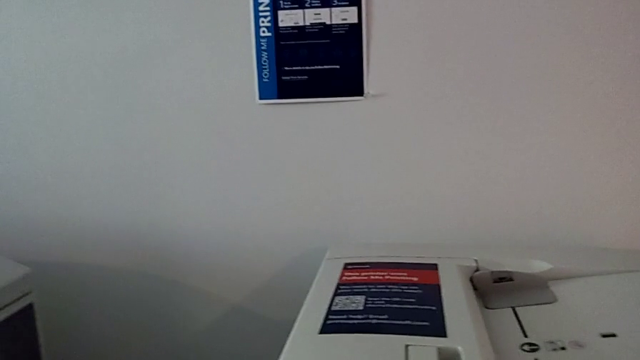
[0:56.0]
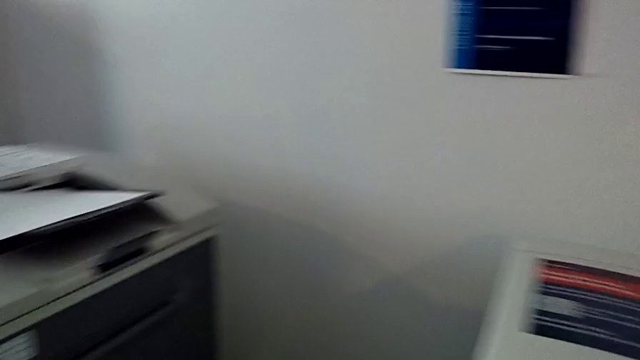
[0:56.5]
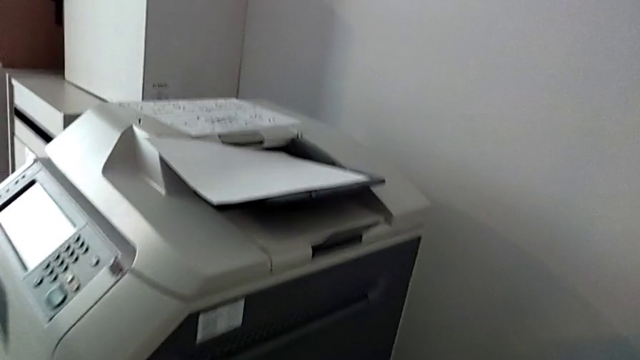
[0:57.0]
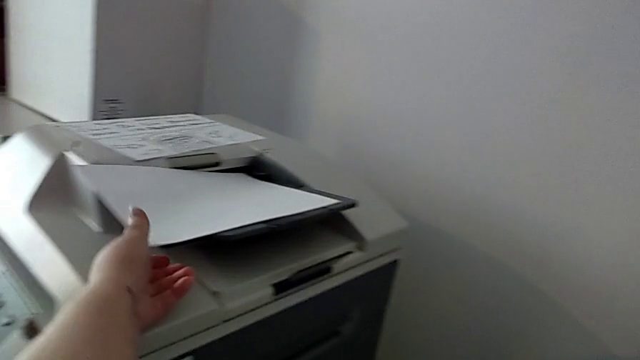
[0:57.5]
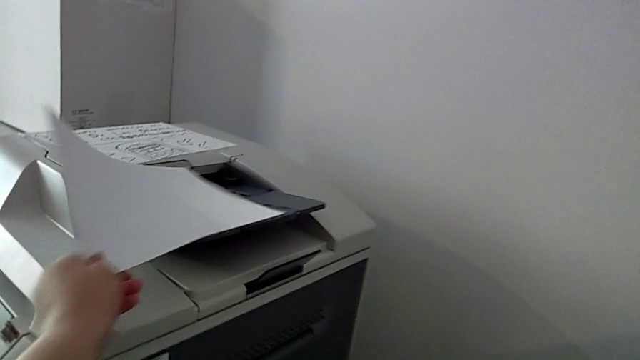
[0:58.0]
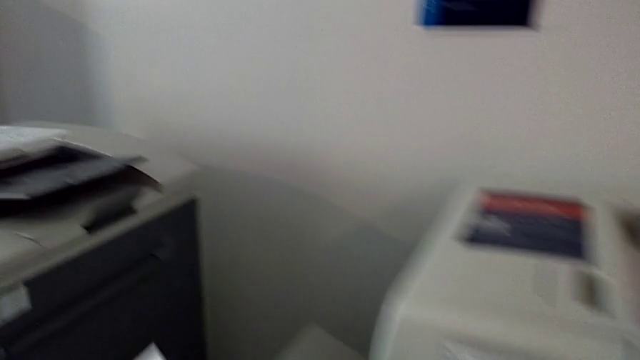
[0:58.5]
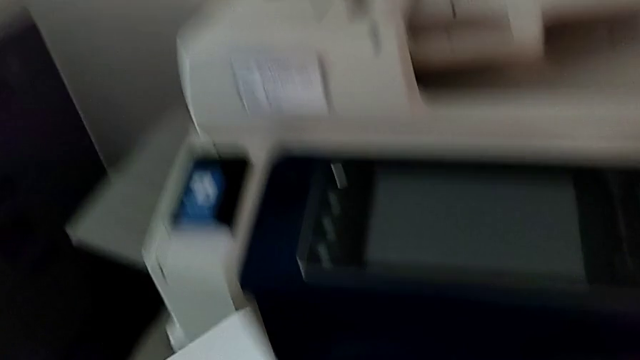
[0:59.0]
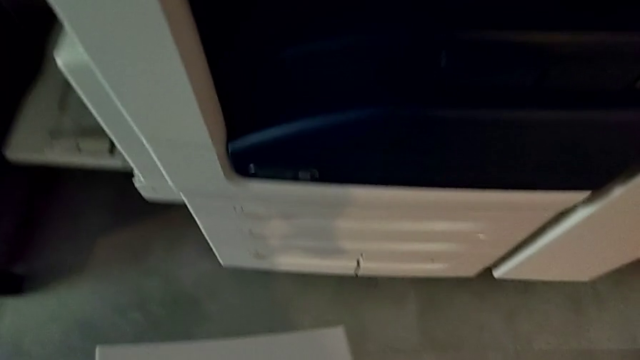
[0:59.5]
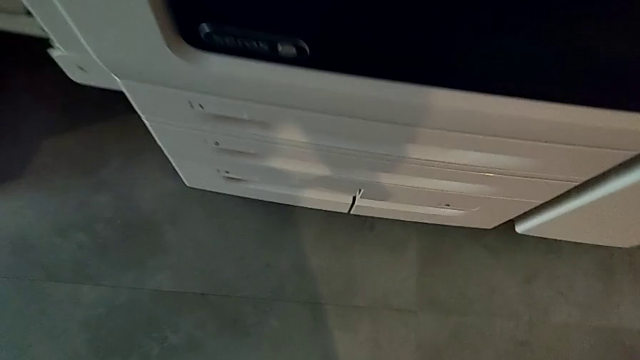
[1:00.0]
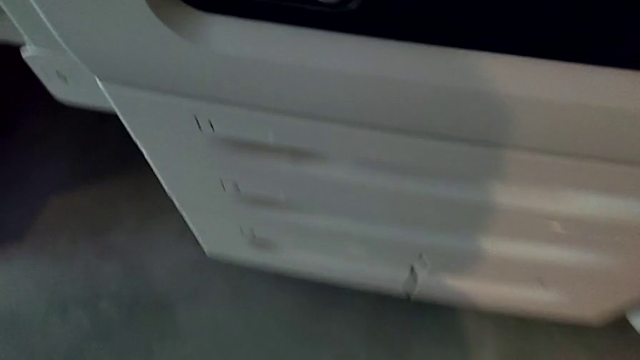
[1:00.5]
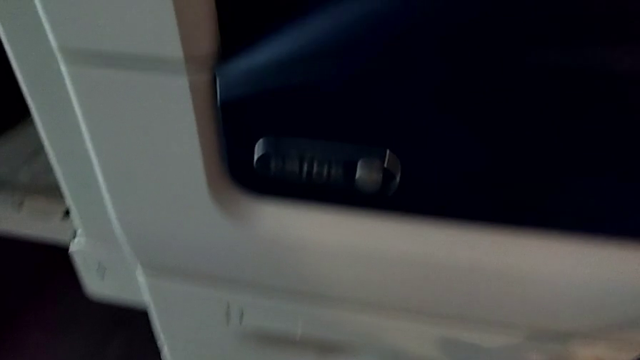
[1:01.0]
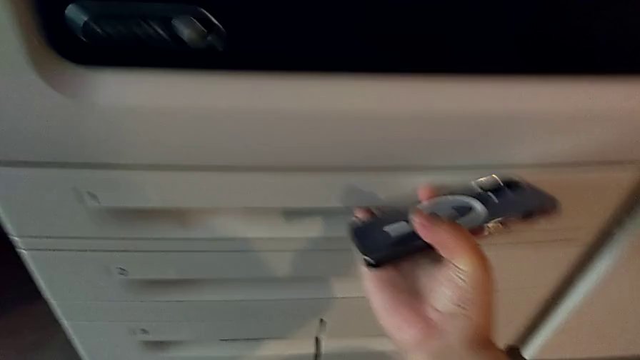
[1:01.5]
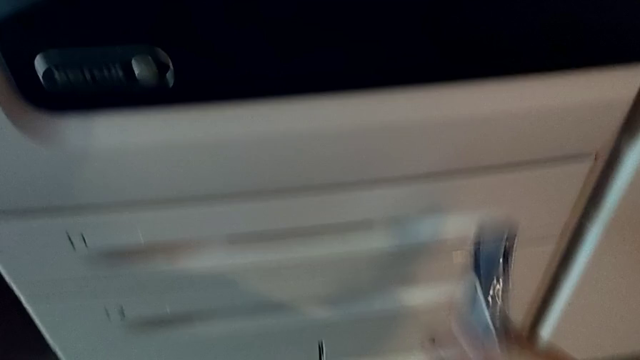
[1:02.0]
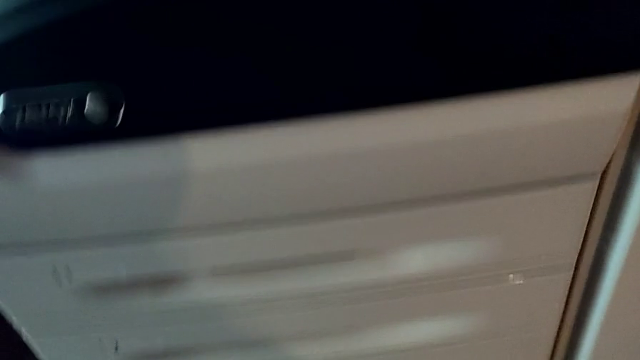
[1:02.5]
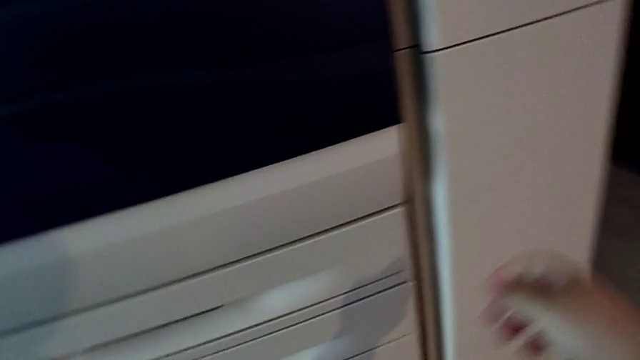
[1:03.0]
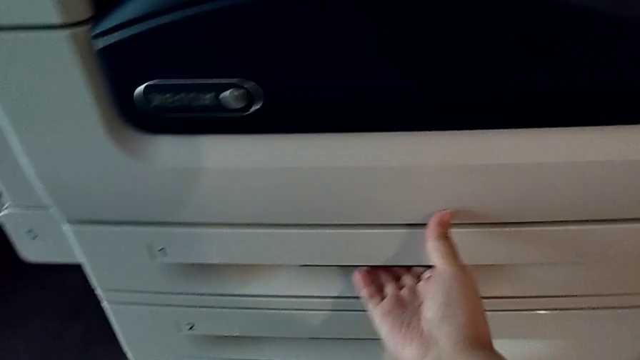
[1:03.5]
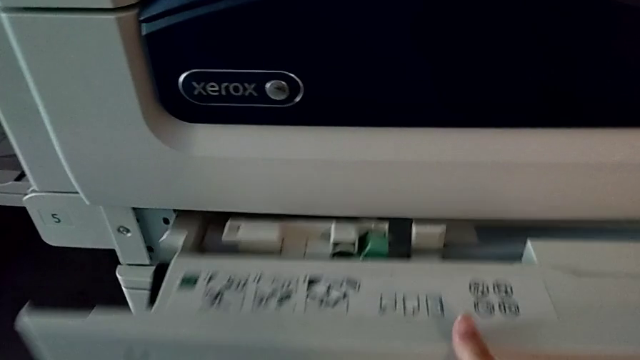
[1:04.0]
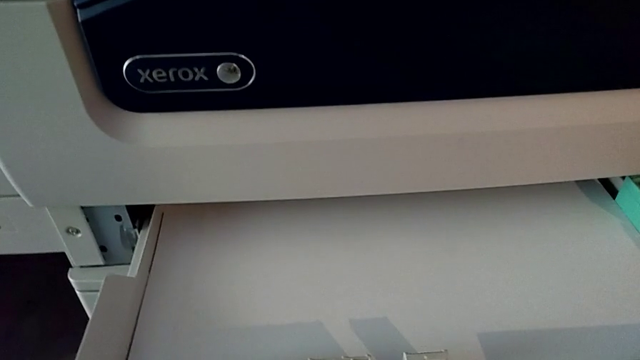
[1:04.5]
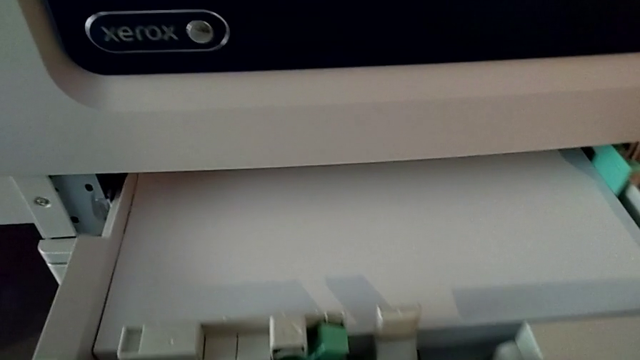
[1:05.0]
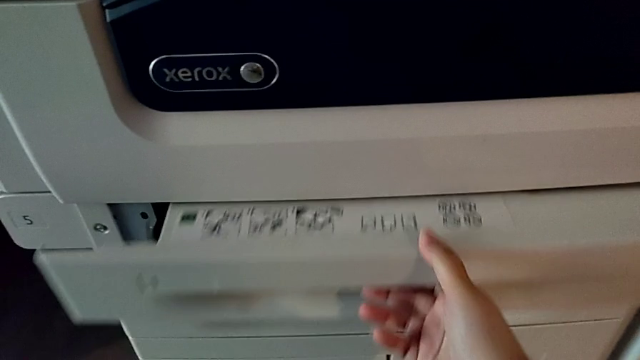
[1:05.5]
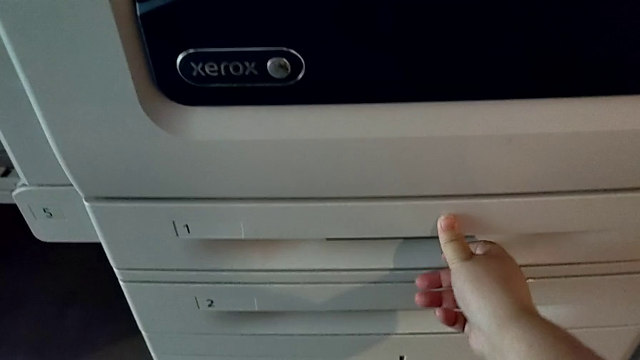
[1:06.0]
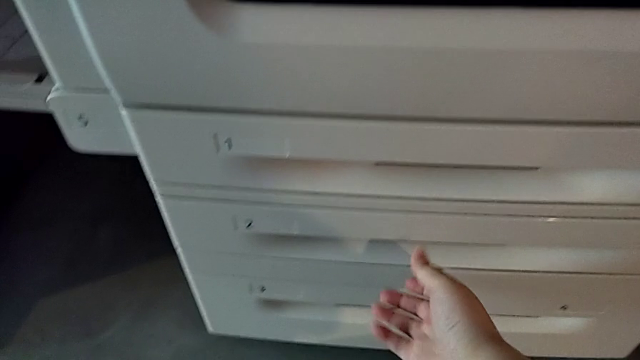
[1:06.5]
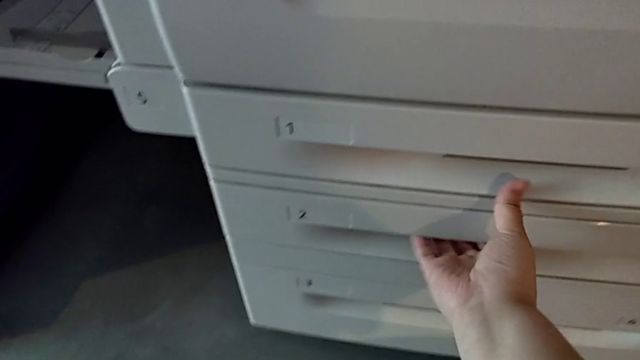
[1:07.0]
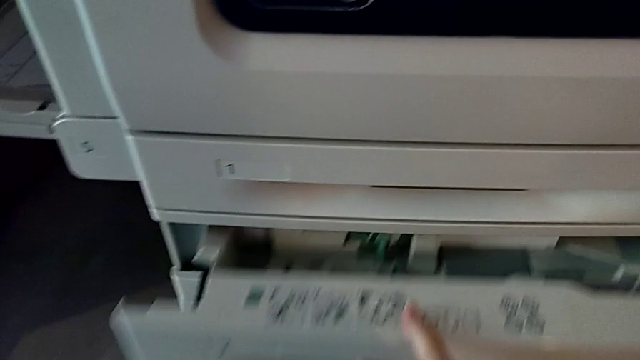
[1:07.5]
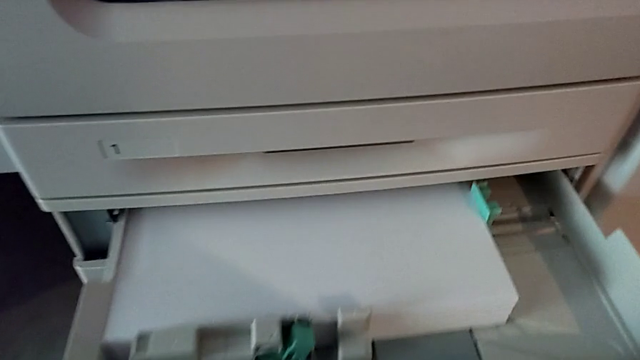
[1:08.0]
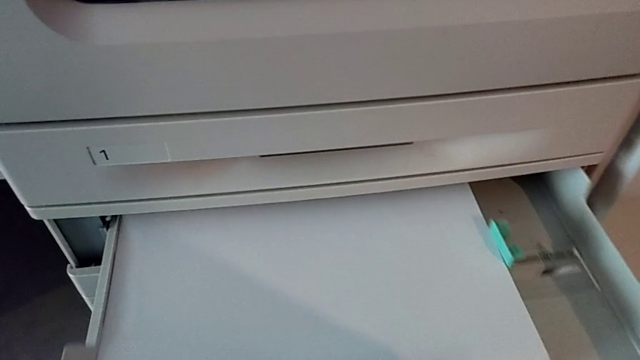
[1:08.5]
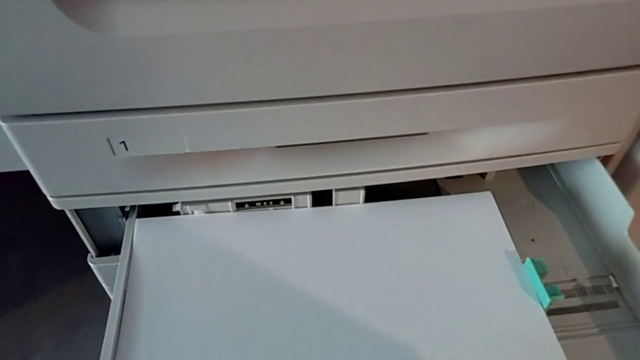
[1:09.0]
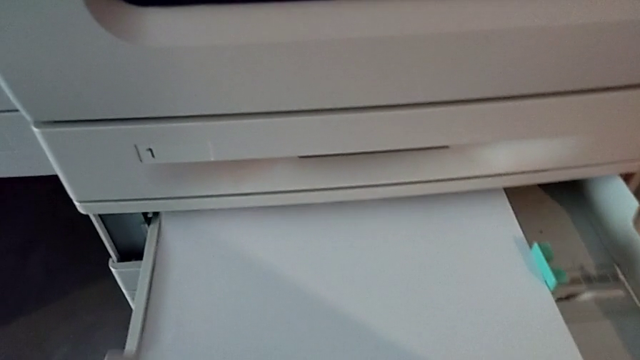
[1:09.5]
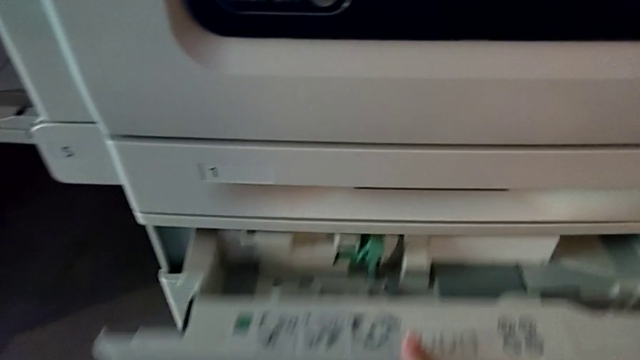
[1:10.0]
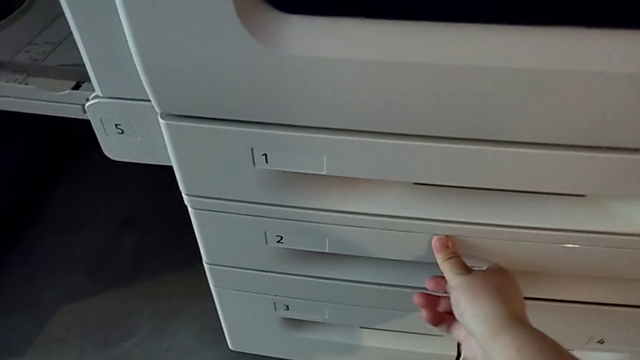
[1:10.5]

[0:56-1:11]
The camera wearer is loading a paper stack into the printer's paper tray. They approach the paper stack, grab it, approach the paper tray, wrongly open the first paper tray, attempting and failing to open it, close the first paper tray, wrongly open the second paper tray, attempting and failing to open it, and close the second paper tray.

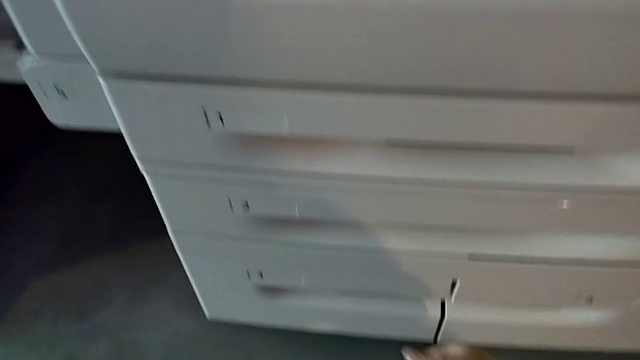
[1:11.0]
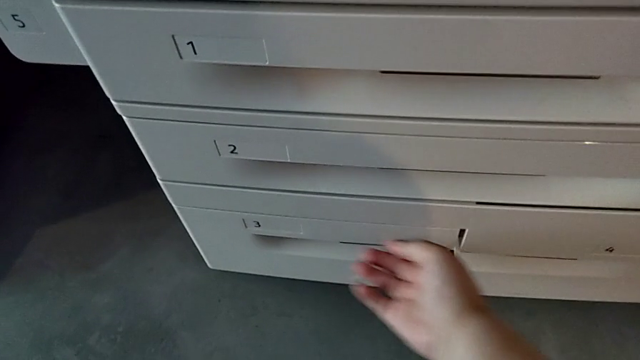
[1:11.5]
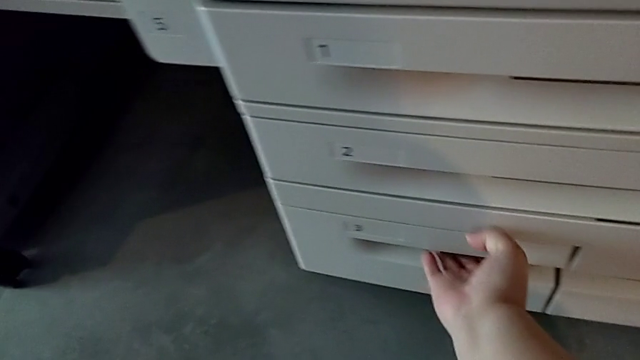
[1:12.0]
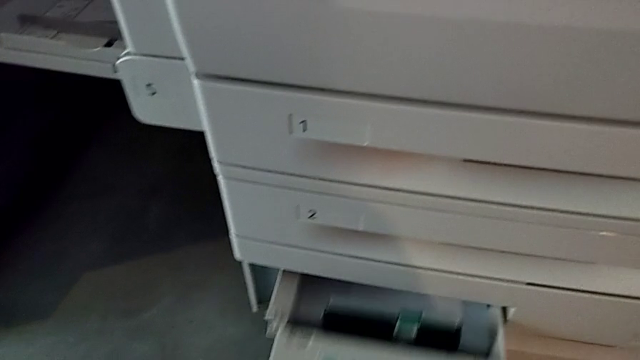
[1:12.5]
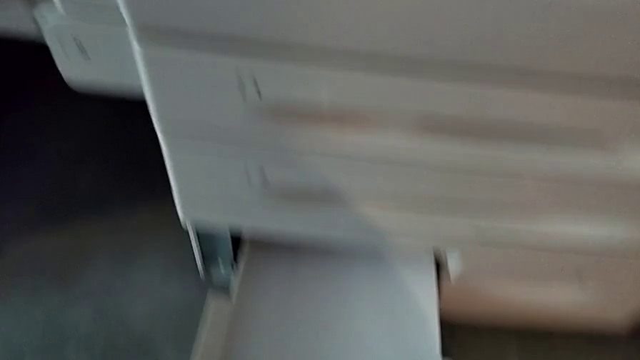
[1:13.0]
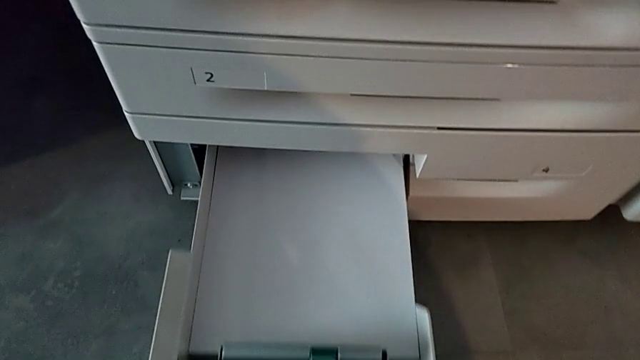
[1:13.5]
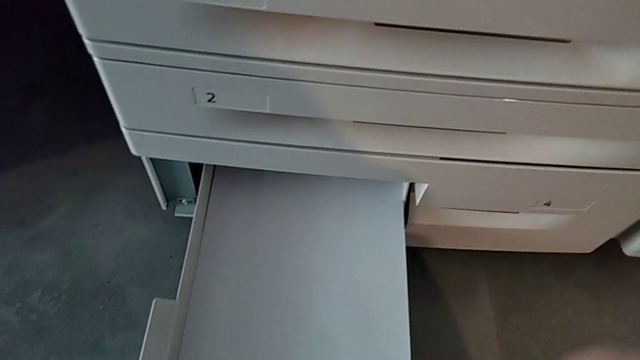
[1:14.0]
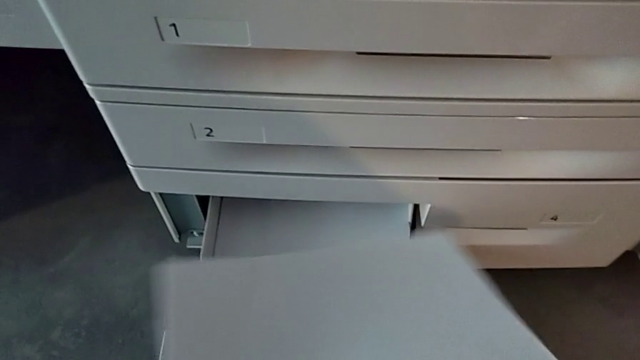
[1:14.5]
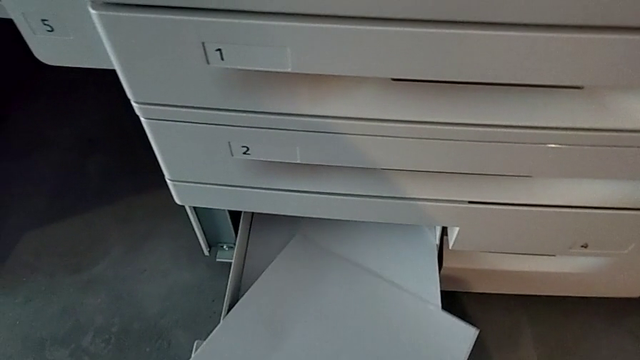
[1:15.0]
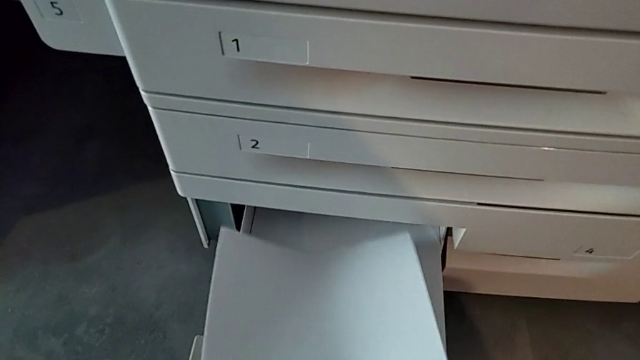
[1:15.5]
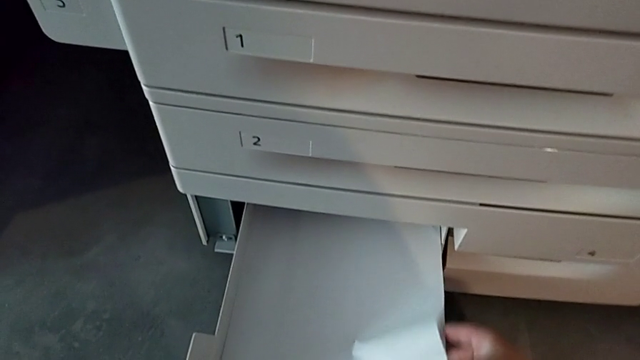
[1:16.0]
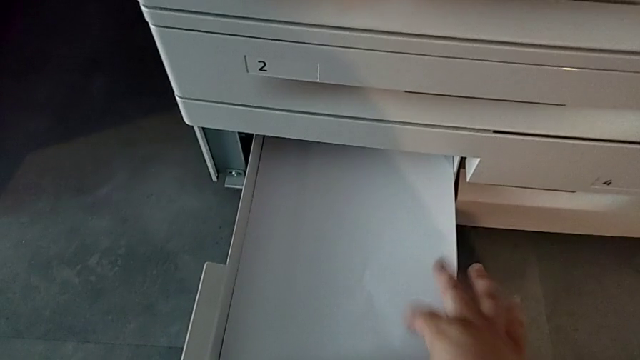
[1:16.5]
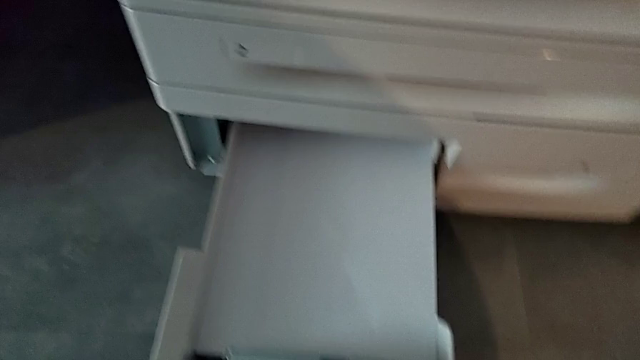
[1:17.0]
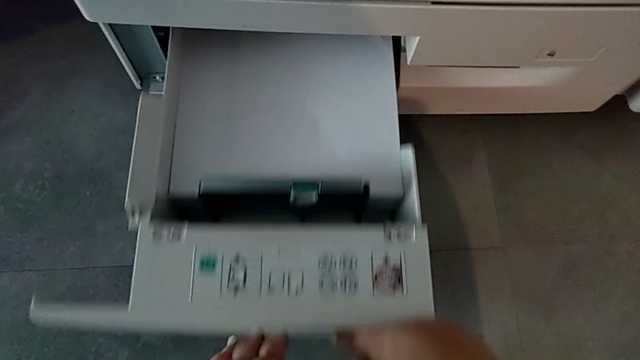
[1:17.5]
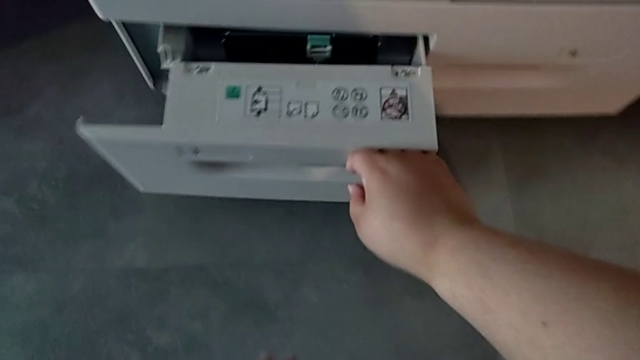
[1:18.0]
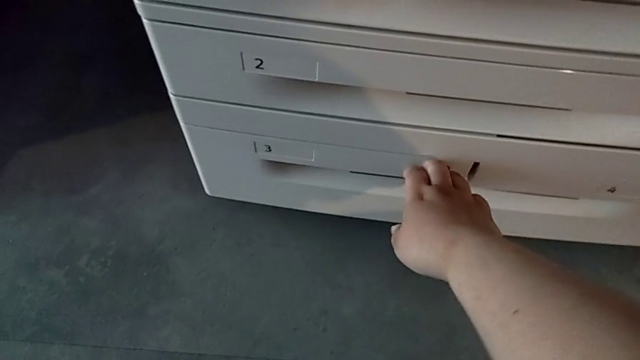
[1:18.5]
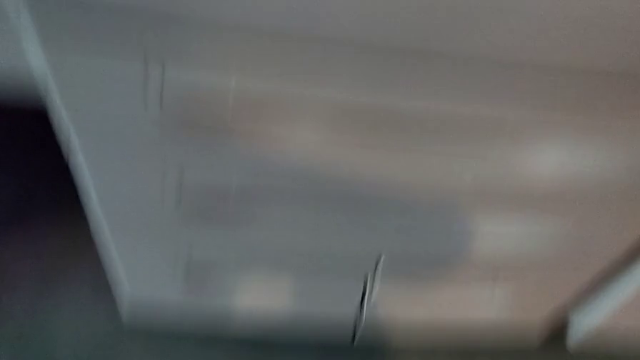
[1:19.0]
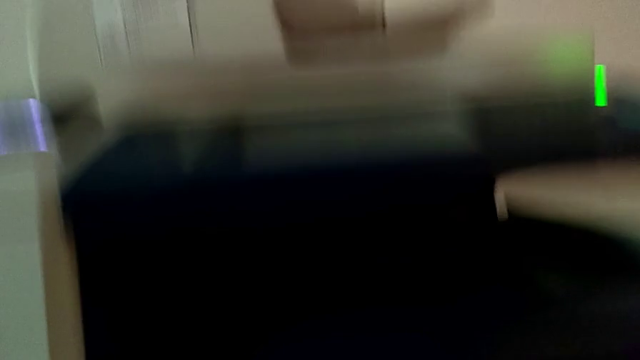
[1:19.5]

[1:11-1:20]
The camera wearer is loading a paper stack into the printer's paper tray. They open the third paper tray, load the paper stack and close the third paper tray.
